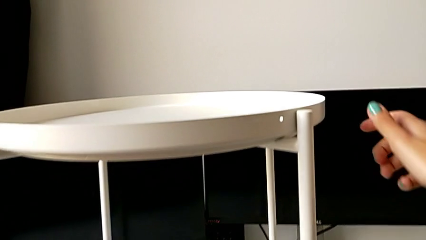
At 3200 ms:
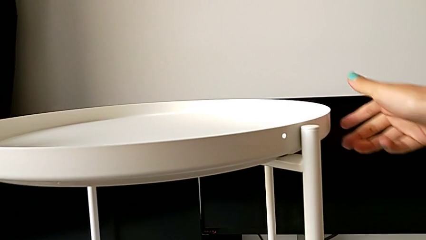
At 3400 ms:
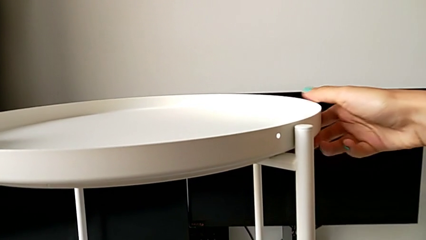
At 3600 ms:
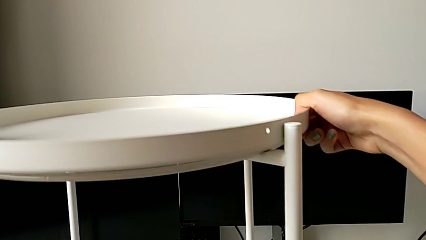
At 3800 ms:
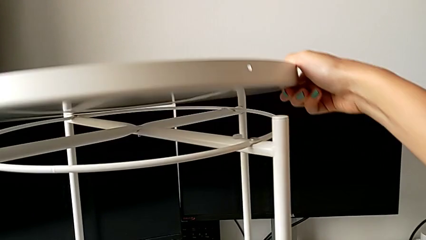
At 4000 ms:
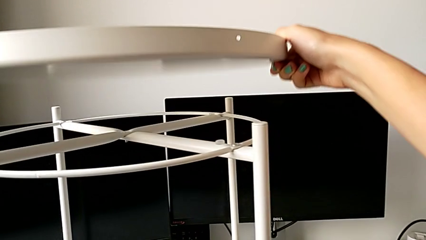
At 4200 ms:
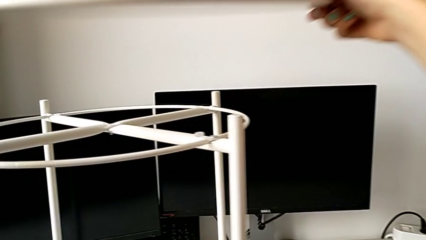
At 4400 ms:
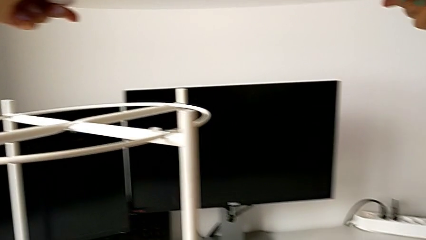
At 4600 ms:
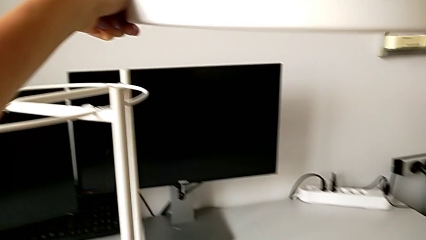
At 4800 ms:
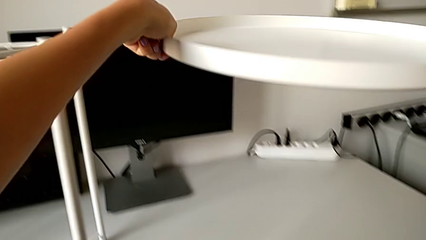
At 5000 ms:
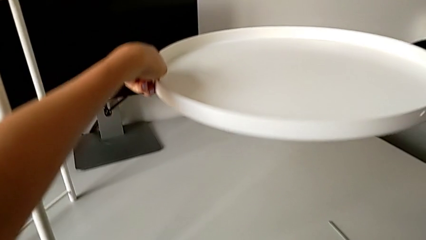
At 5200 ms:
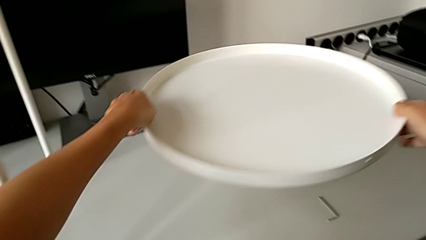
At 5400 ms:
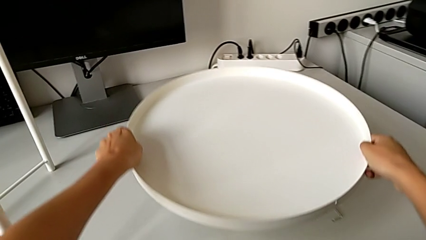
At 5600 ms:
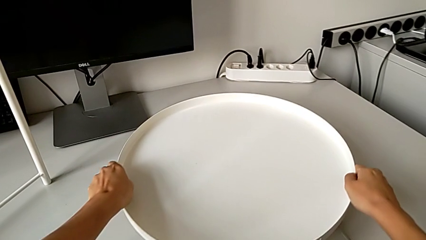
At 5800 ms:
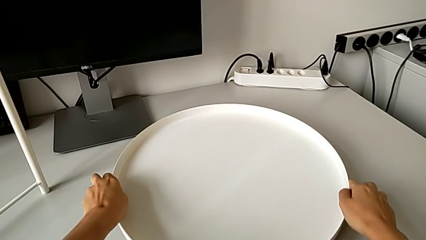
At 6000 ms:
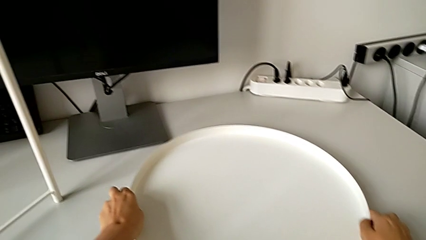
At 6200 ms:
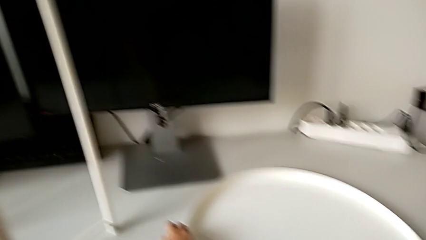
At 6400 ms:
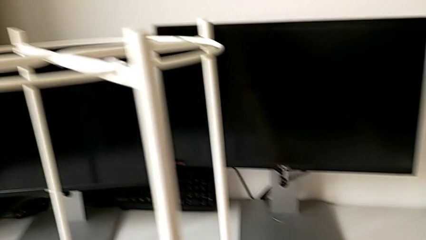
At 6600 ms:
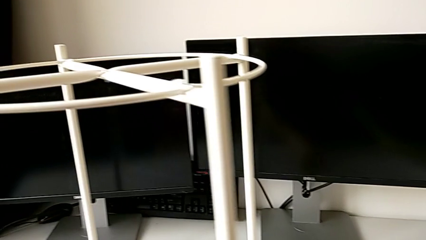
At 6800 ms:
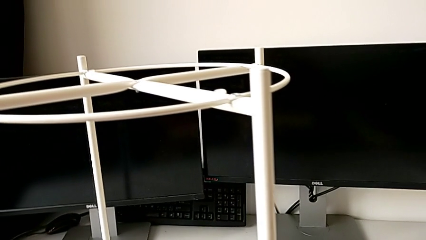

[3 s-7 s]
The camera wearer removes the tray. They grab the tray, disassemble it, lift it and place it.

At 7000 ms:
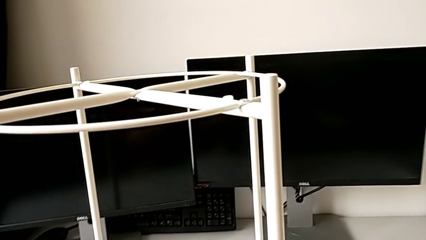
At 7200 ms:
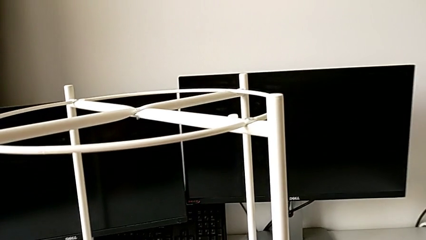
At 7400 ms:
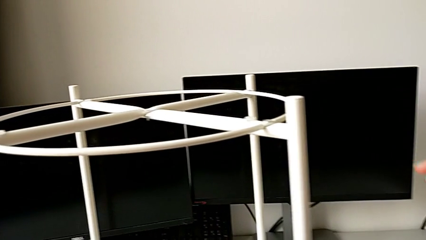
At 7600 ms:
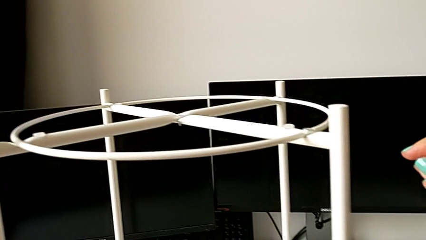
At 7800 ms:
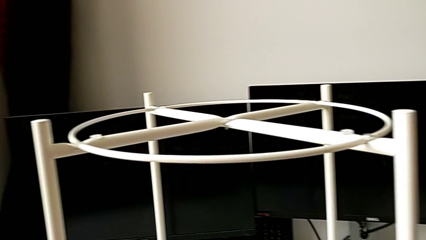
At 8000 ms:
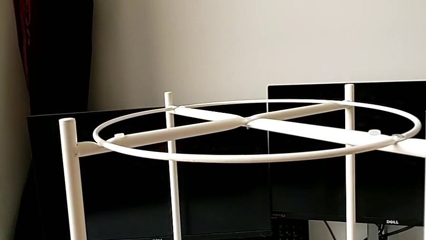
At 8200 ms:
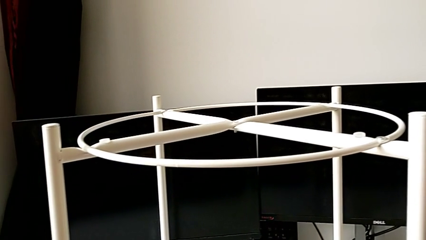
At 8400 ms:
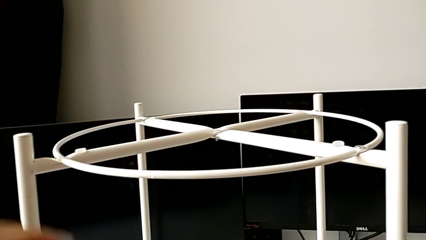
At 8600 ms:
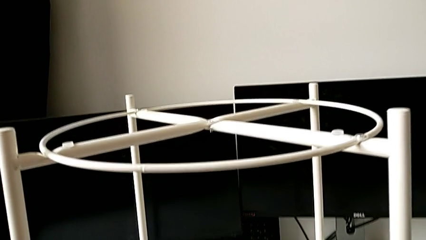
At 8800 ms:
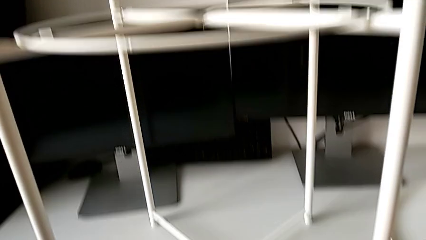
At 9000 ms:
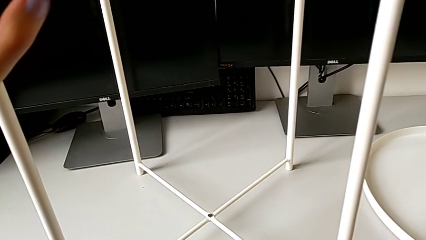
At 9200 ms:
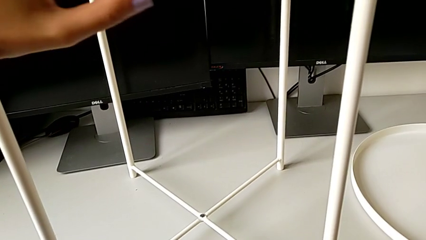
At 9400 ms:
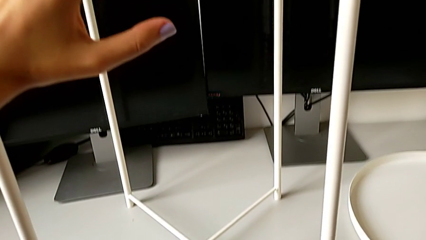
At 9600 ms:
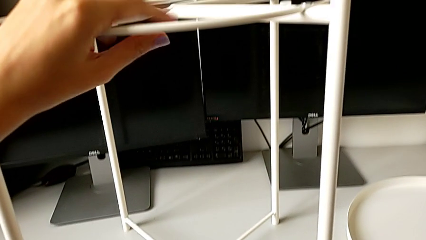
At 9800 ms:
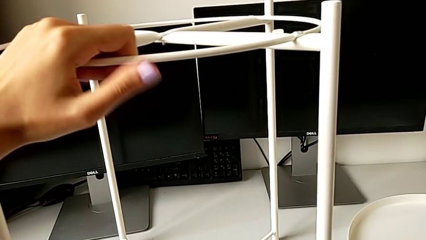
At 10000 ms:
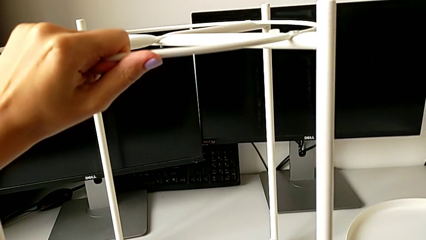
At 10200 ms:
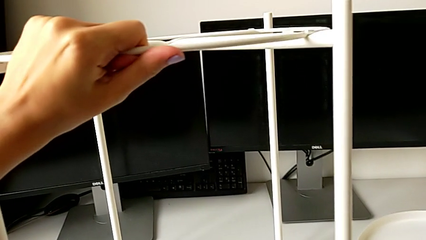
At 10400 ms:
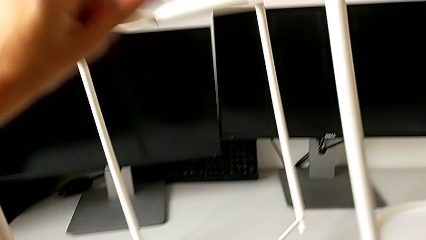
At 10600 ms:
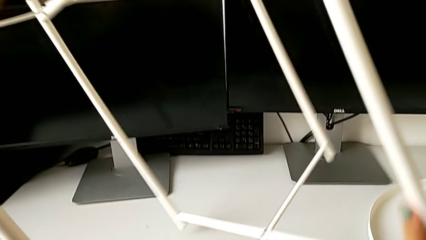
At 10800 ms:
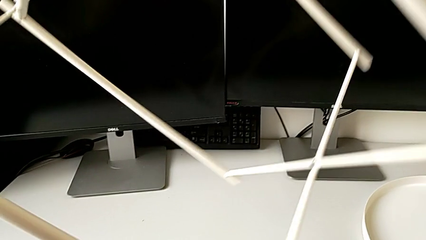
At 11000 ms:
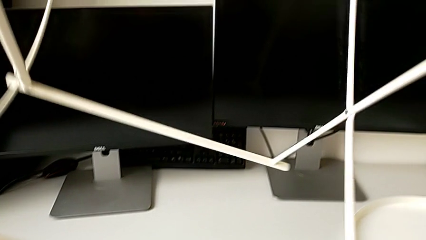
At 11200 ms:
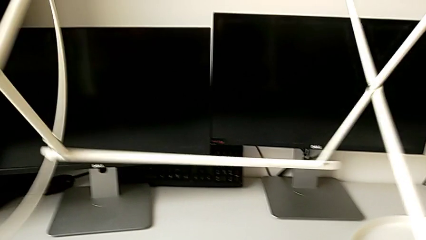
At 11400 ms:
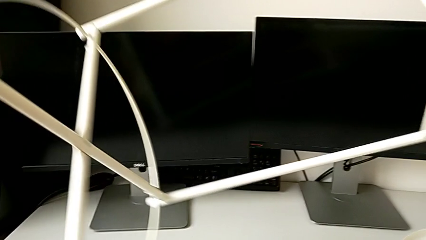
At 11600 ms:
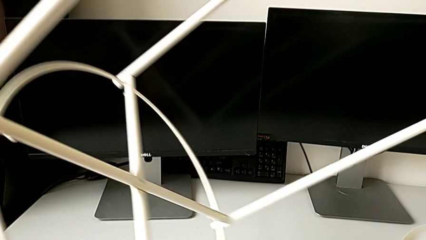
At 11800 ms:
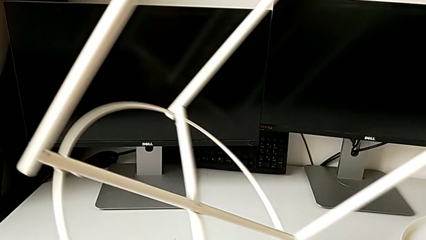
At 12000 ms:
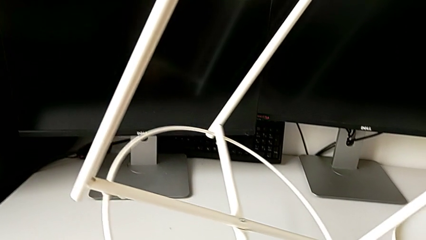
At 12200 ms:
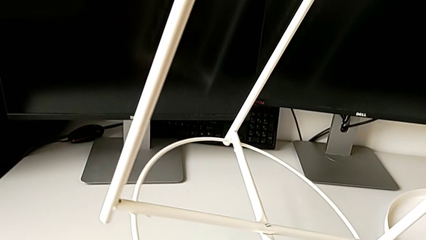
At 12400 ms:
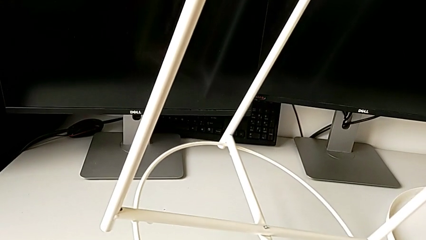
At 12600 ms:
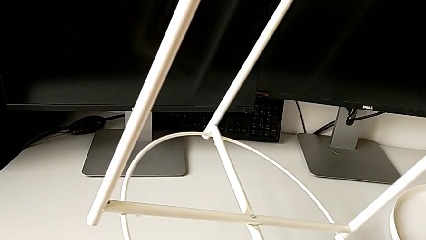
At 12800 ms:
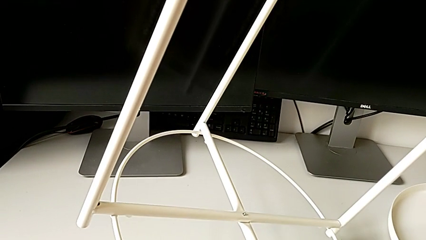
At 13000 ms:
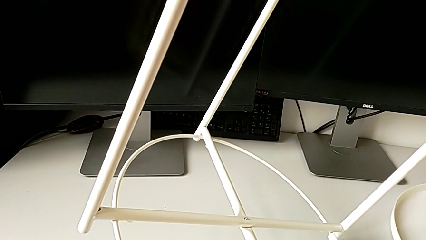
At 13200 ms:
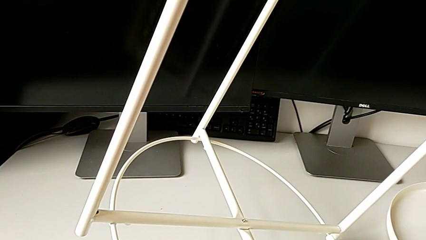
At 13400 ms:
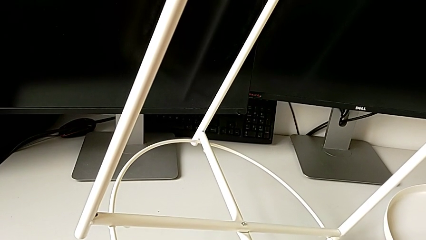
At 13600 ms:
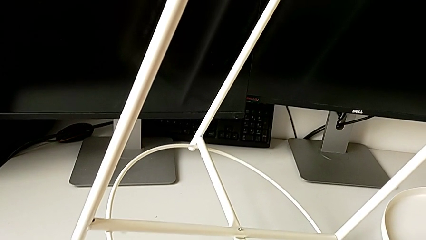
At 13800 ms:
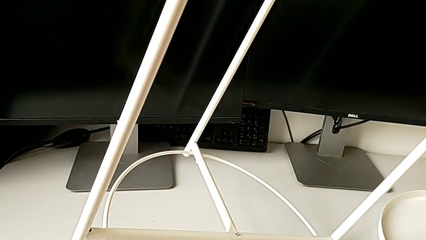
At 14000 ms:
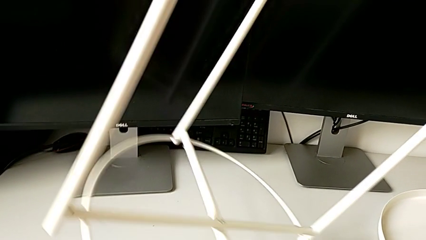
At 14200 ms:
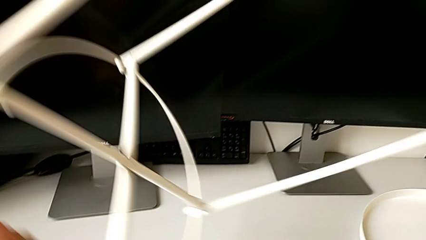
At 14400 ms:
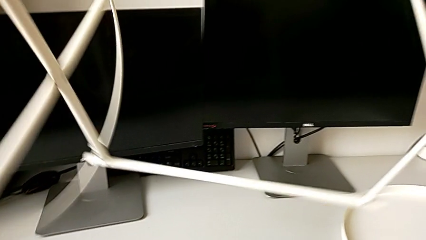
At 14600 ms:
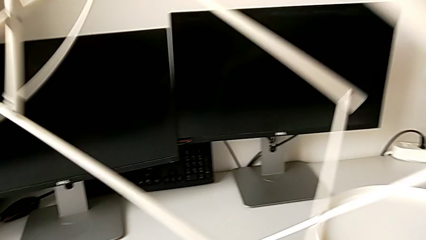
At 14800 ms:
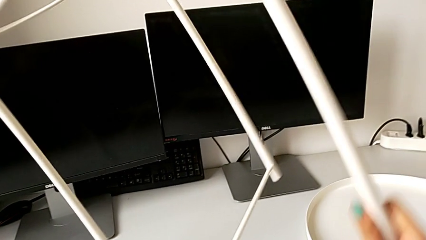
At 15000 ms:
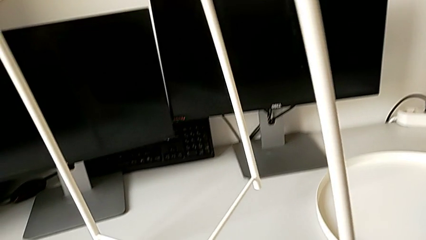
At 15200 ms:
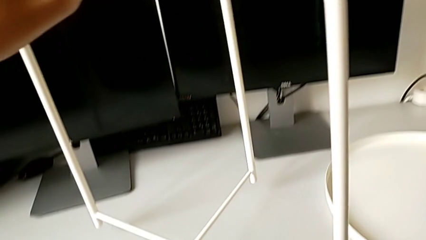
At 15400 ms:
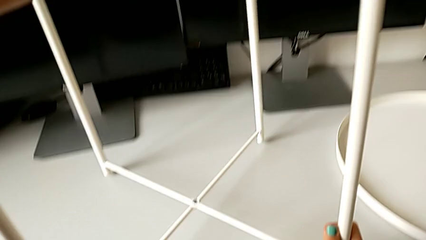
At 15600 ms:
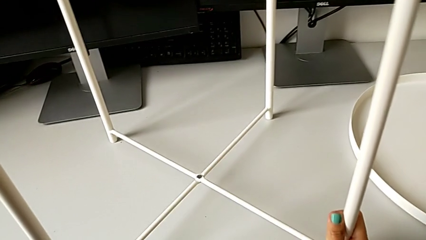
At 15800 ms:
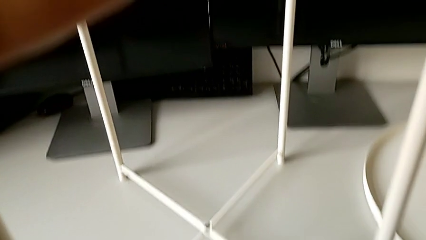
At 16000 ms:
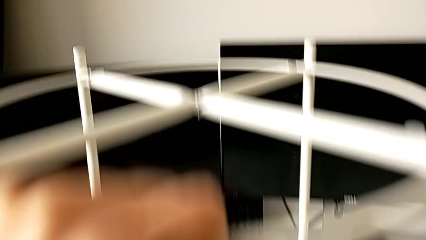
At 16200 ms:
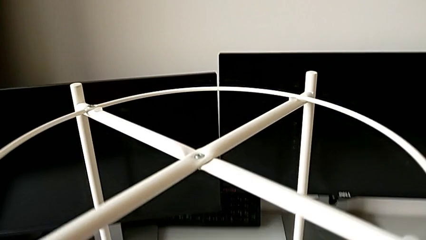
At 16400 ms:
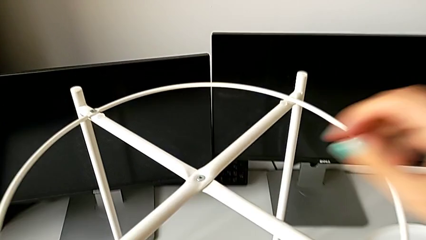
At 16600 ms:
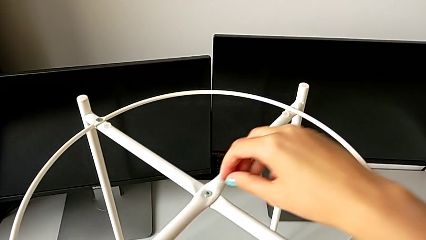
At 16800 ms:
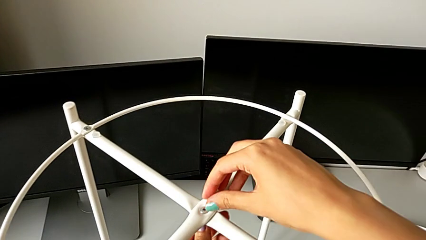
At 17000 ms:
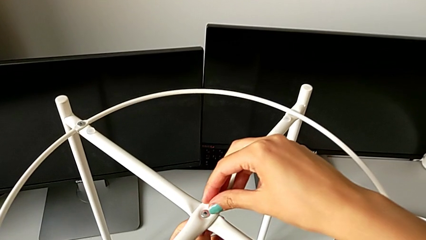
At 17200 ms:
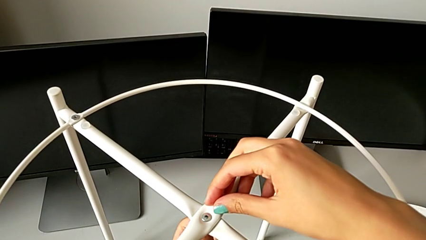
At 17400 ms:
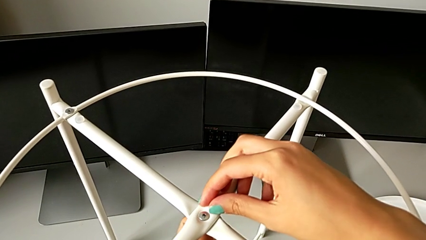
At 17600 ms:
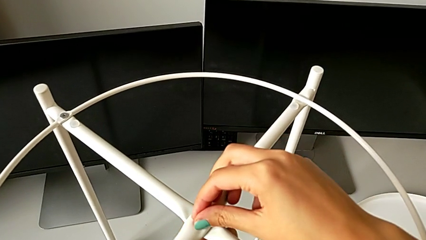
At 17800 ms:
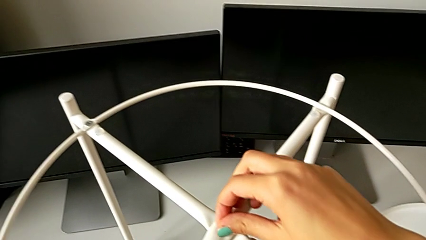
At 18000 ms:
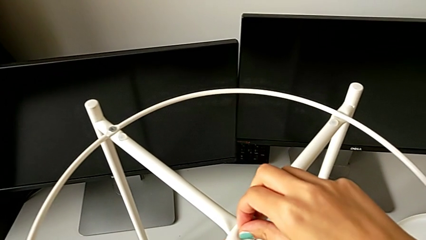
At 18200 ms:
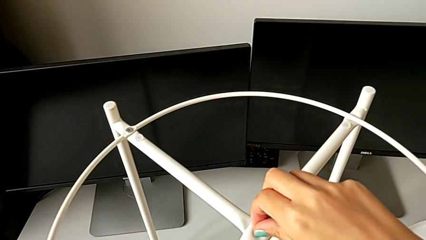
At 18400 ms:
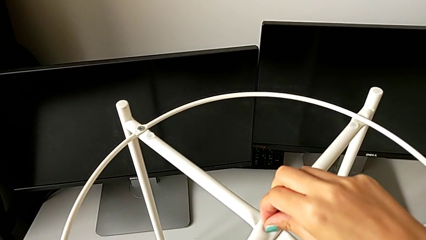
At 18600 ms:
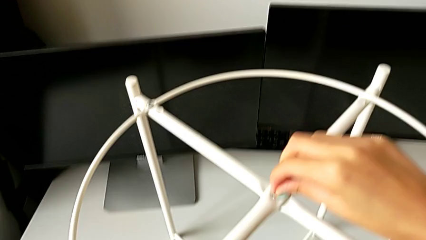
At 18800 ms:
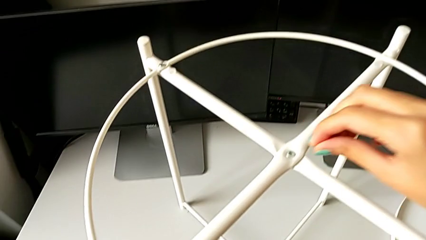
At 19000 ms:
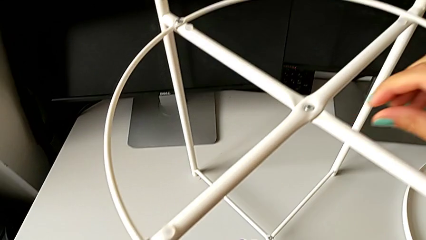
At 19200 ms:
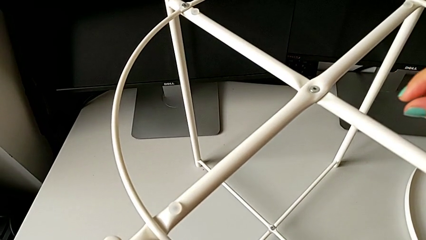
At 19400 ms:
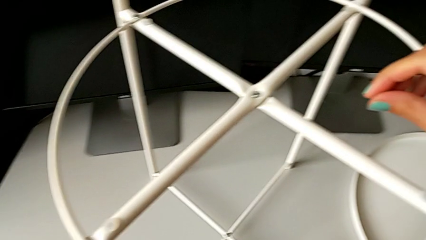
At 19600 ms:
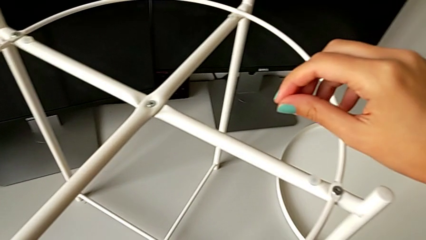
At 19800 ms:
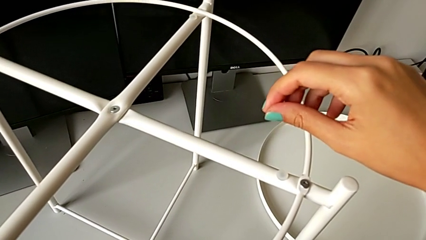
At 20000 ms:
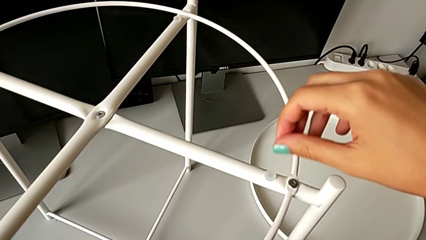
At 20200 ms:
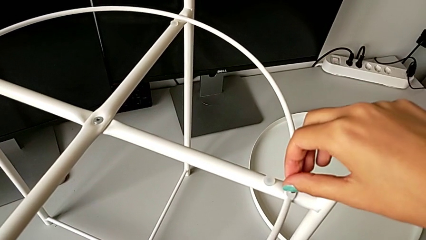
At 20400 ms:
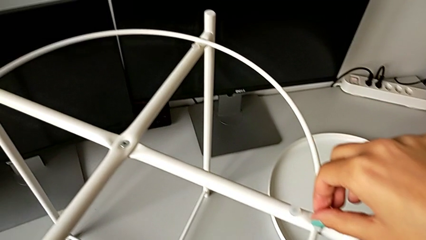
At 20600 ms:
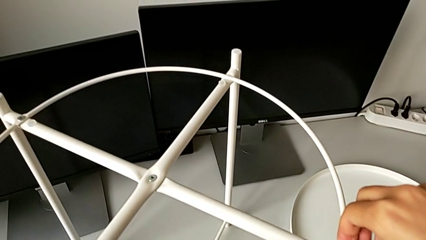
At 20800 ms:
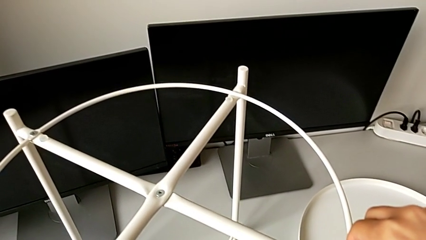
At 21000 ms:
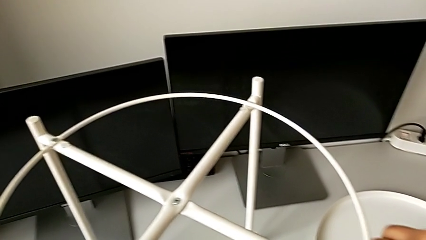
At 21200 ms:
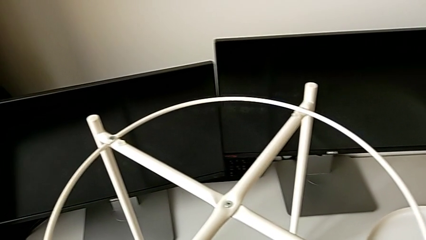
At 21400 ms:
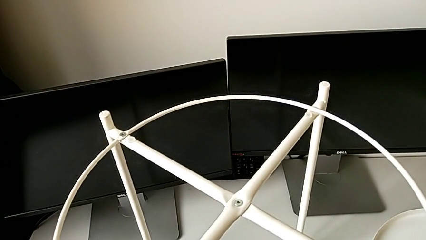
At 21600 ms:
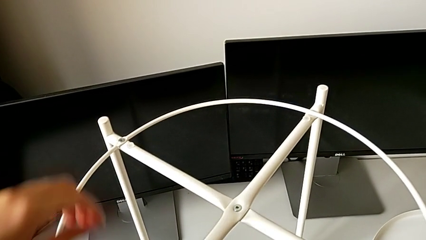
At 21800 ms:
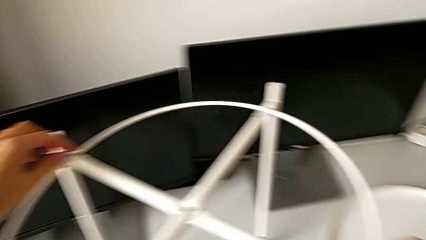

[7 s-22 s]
The camera wearer is unscrewing the hex socket head. They grab the tray table, wrongly rotate it, flipping the chair, hold it, rotate it and wrongly unscrew the hex socket head, trying to unscrew with her hand.
